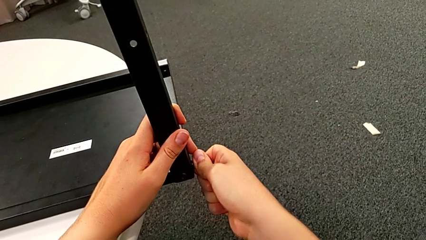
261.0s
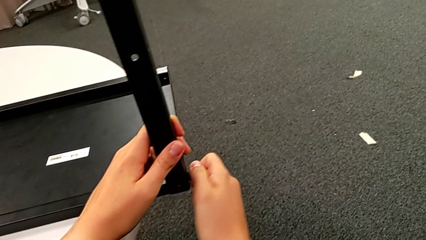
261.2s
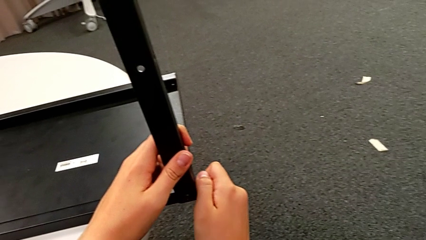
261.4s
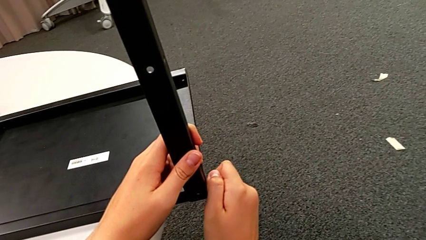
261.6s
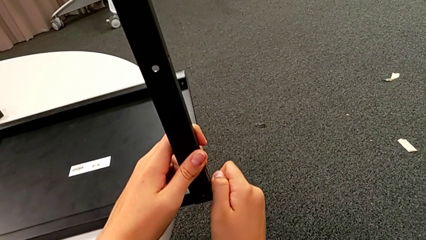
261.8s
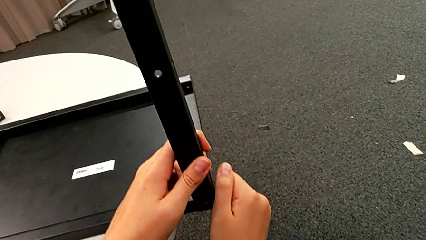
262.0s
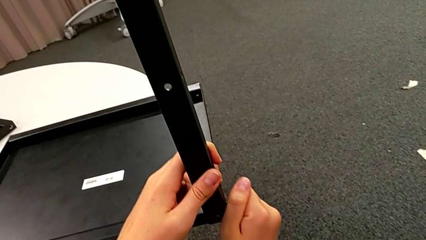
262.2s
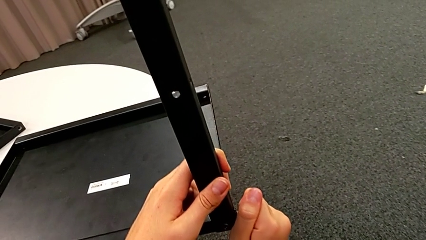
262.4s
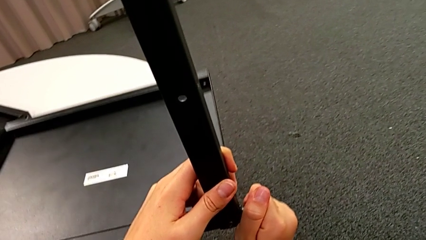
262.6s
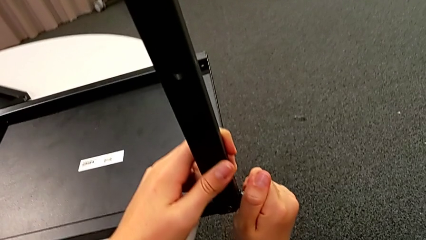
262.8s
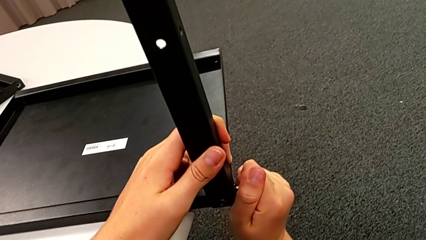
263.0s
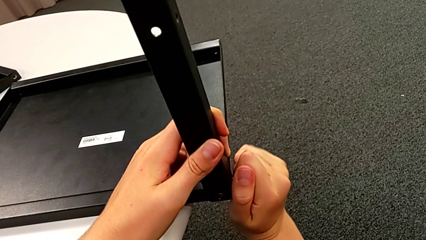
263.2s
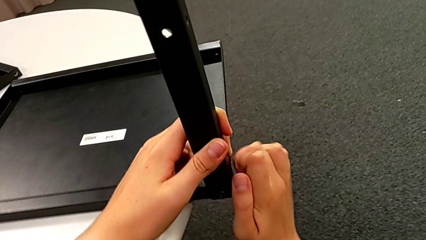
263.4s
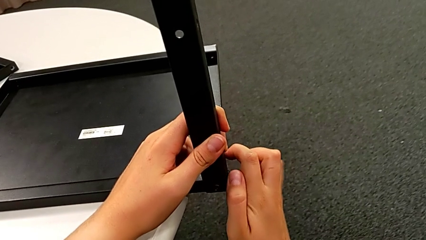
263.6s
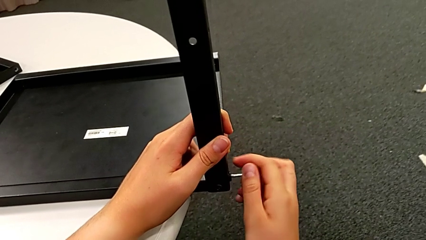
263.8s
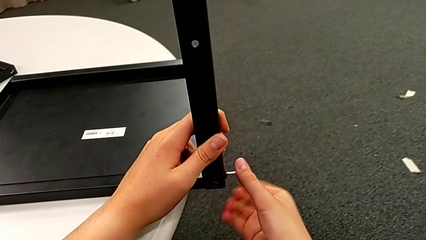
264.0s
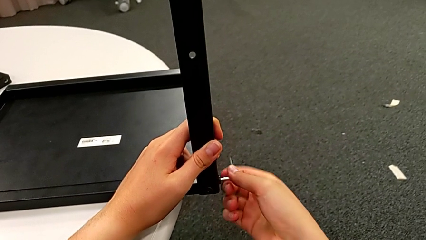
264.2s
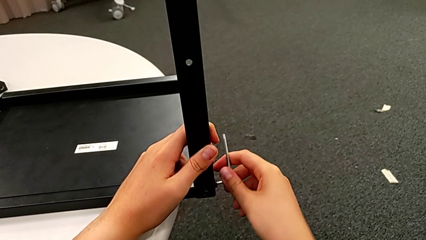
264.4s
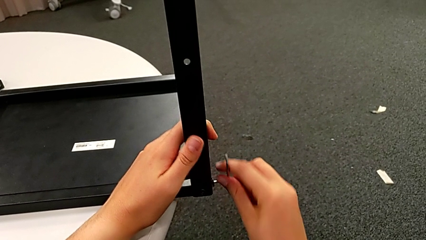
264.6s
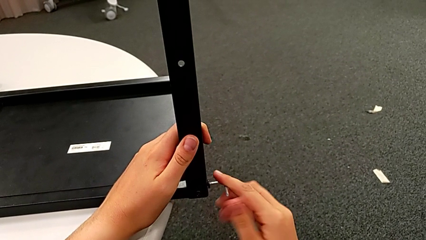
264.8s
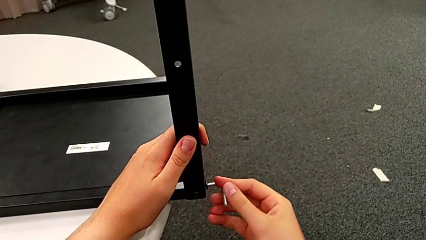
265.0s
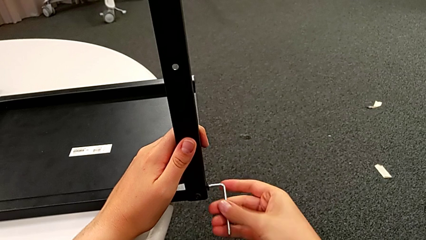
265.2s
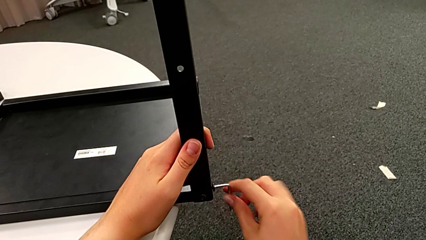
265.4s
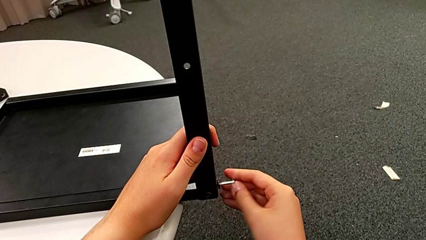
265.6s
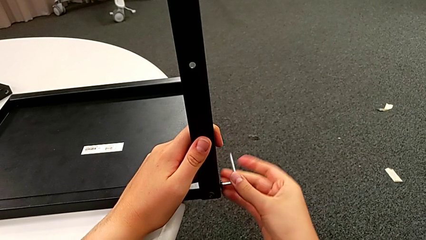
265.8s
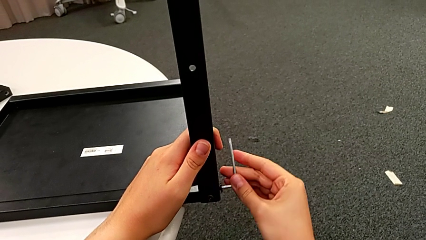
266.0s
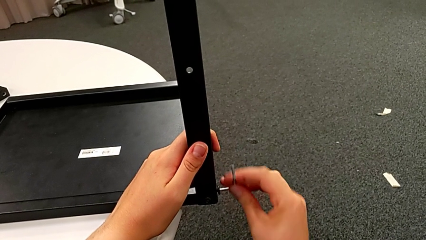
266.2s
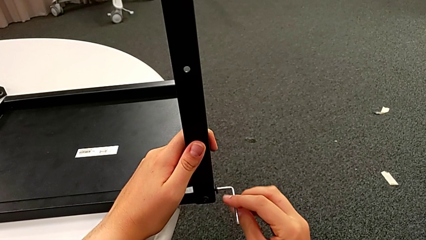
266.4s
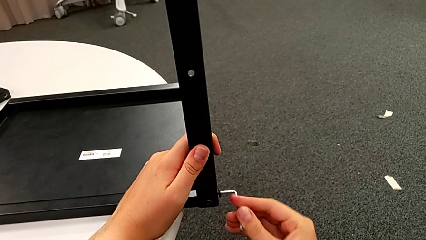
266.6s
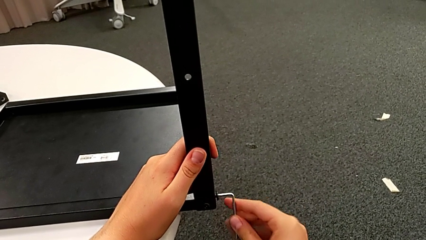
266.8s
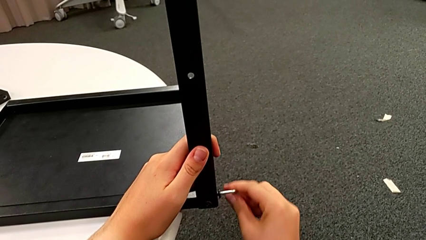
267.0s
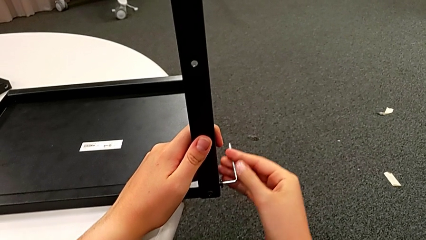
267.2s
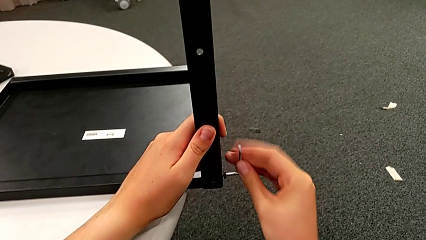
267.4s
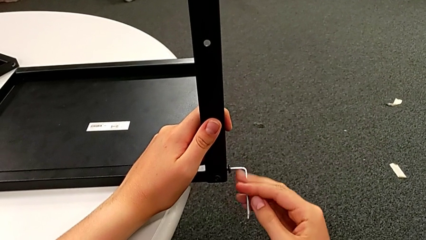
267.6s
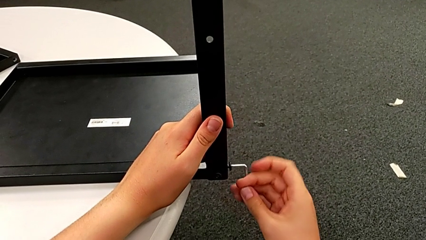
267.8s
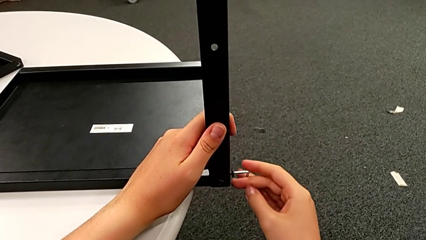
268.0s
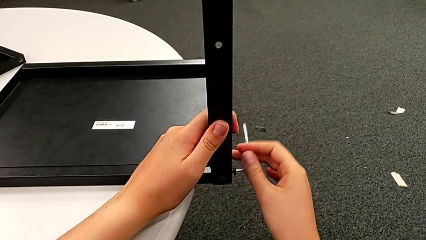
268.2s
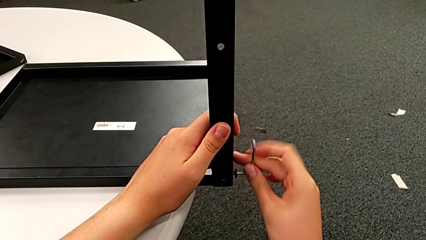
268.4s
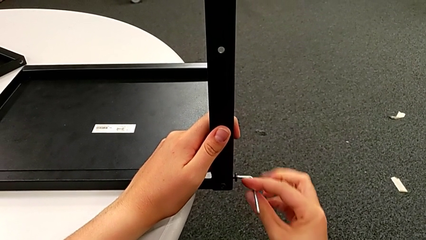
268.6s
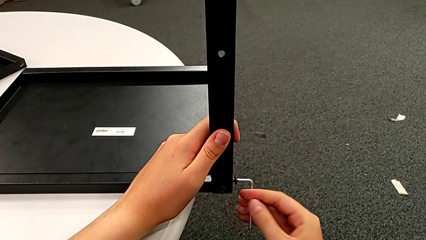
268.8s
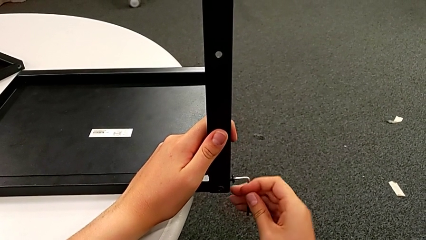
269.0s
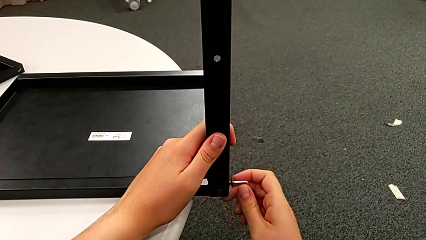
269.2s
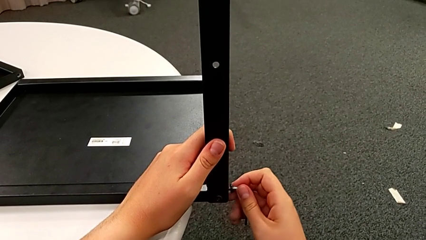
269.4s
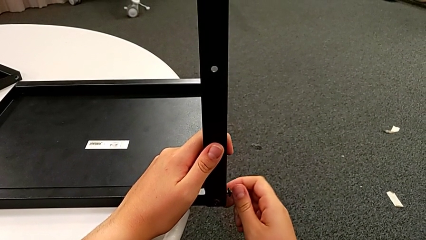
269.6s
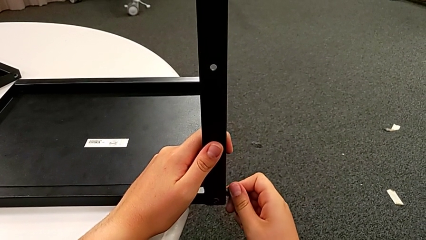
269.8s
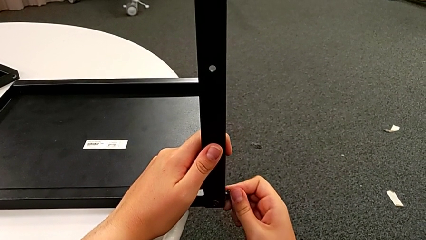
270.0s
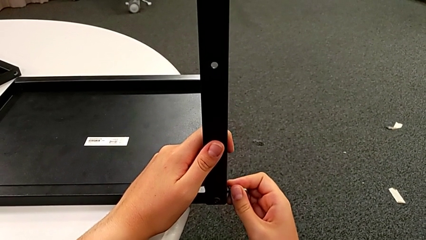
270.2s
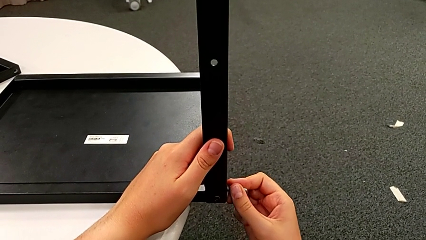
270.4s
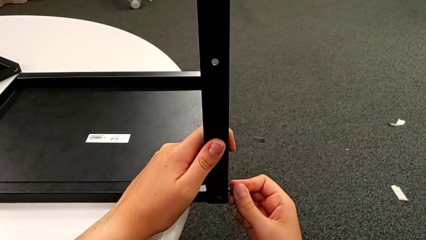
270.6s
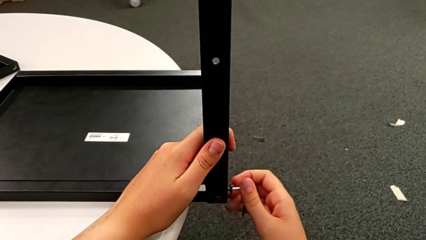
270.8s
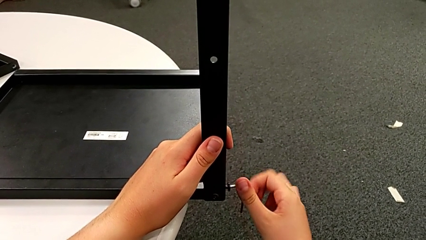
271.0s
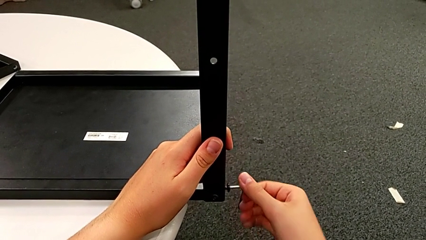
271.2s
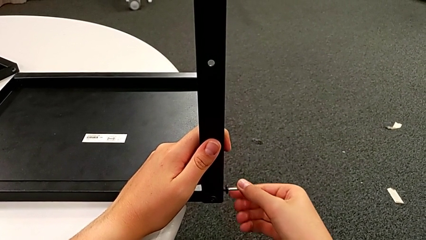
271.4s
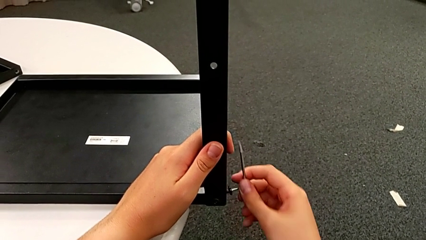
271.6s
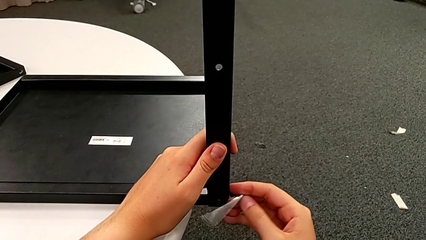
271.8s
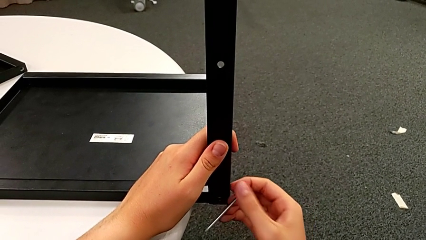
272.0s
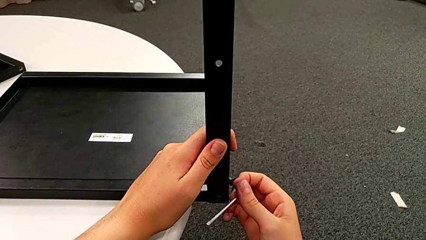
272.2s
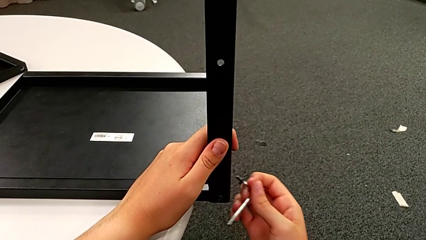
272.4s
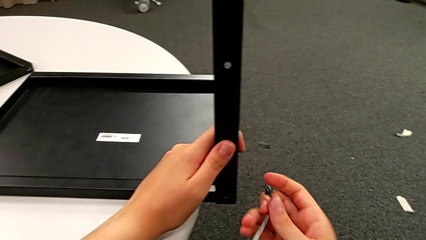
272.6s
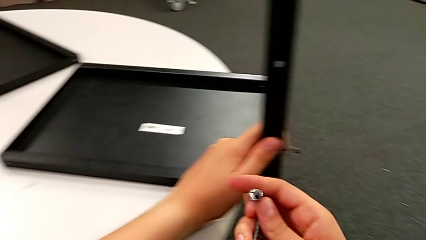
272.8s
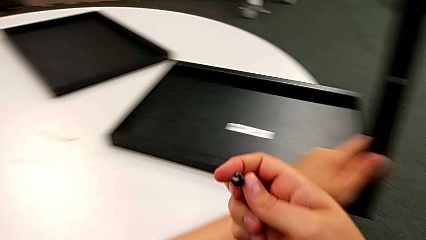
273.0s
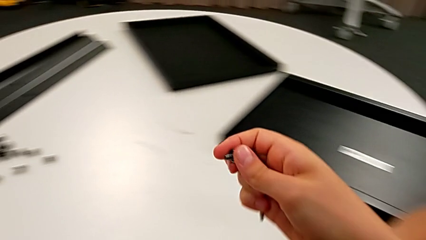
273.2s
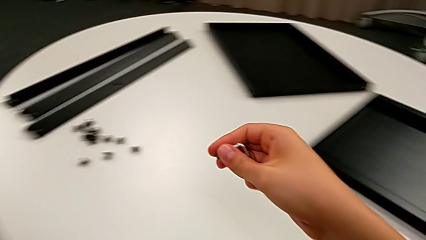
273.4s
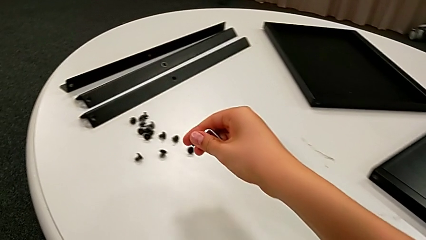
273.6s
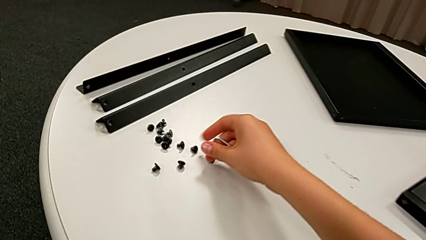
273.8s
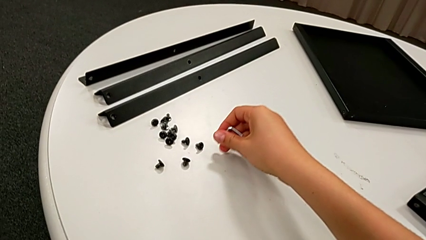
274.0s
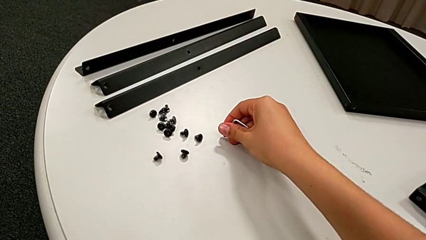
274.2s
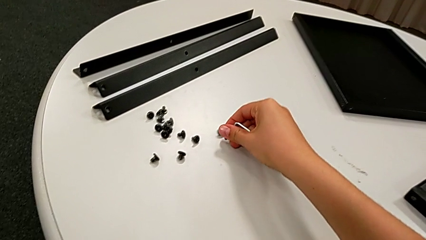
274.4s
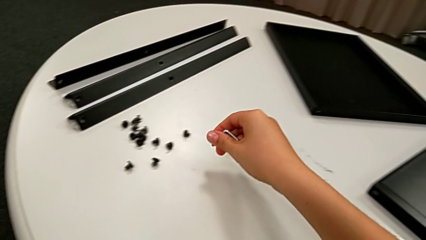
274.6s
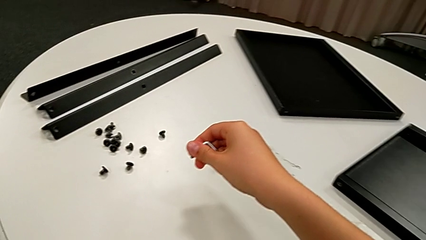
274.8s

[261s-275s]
The camera wearer is unscrewing a hex socket head. They unscrew the first hex socket head, grab it and wrongly place it, failing to place the hex socket head.

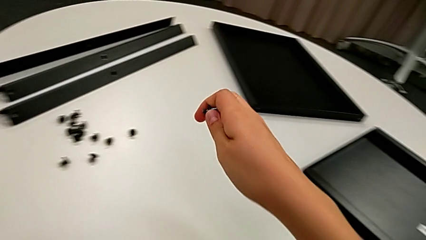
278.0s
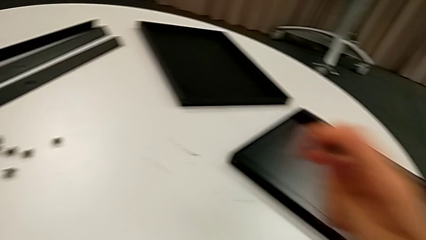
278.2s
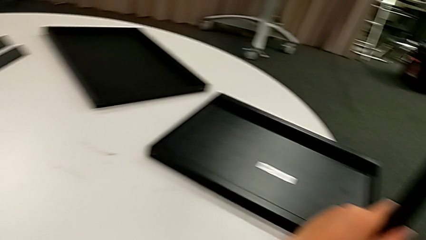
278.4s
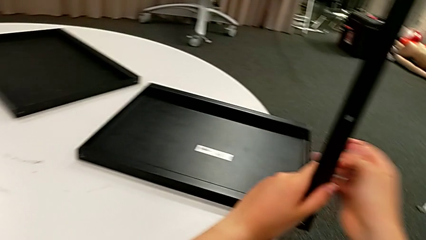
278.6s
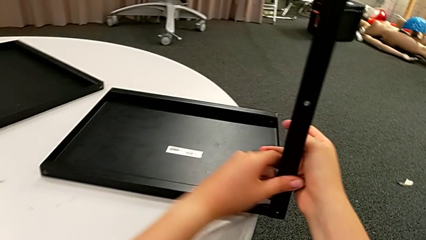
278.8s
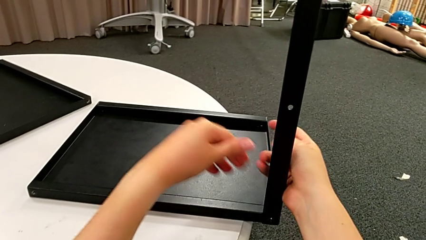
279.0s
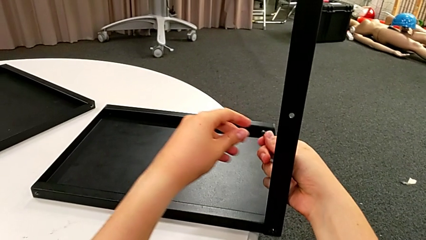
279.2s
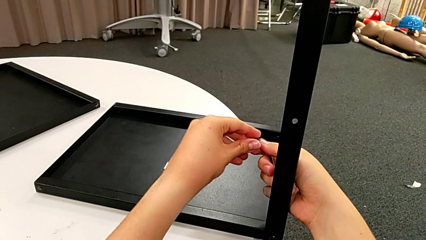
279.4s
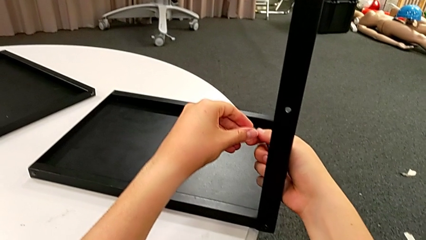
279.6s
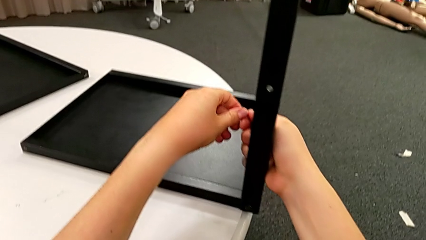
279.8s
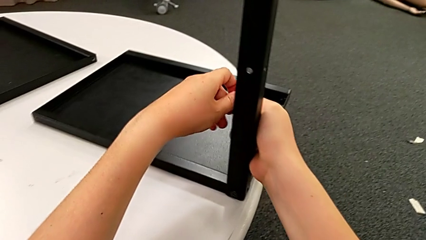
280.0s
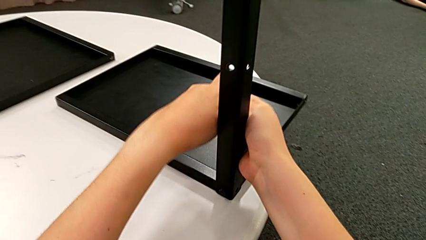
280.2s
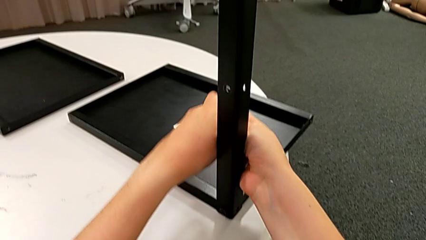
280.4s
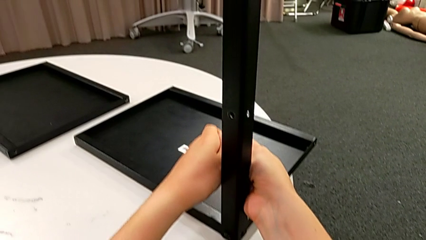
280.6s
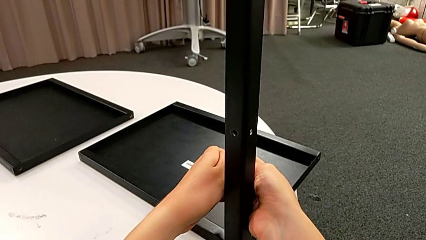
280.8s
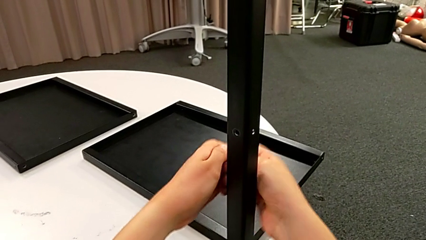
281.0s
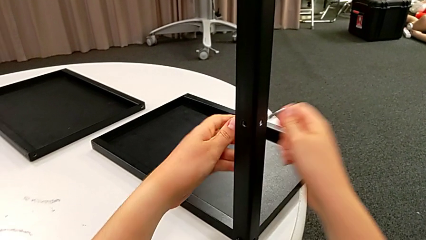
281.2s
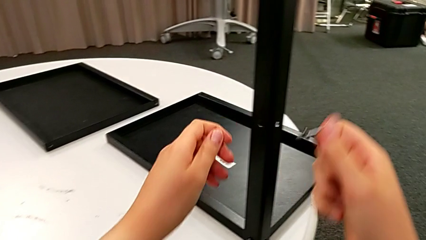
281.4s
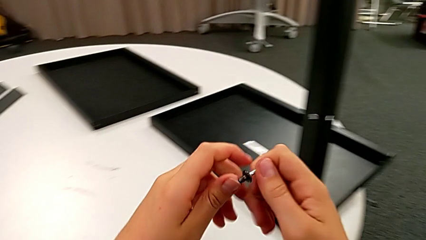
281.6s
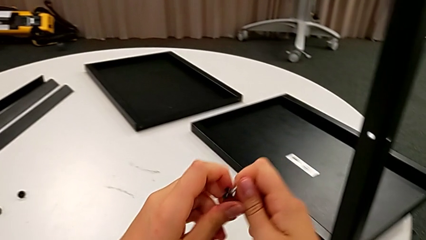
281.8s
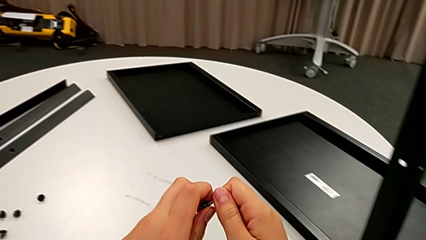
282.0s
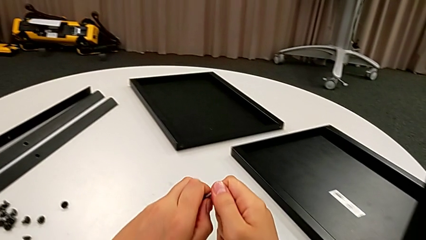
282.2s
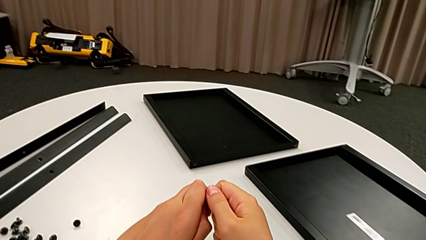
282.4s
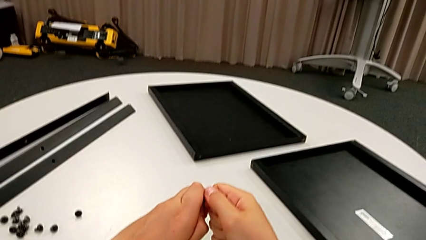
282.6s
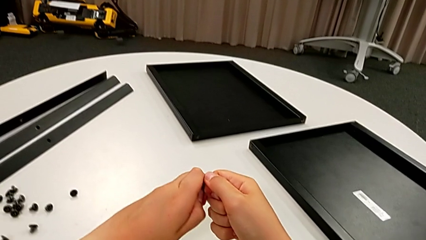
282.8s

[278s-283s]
The camera wearer is disassembling the fourth leg. They slide the nightstand and begin to withdraw the first hex socket head.
